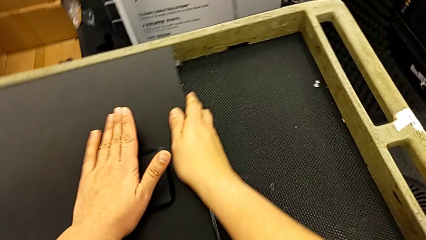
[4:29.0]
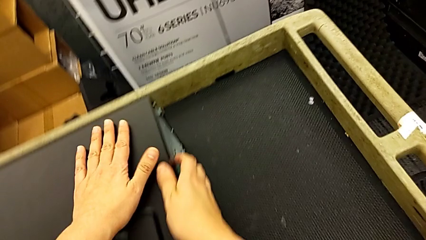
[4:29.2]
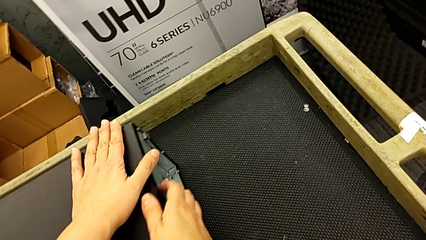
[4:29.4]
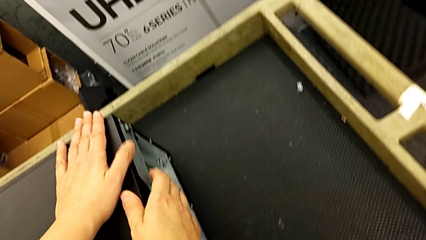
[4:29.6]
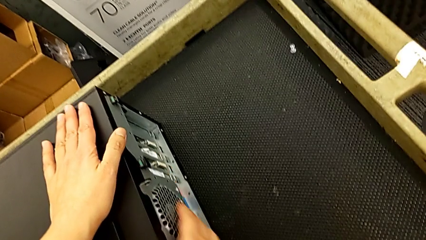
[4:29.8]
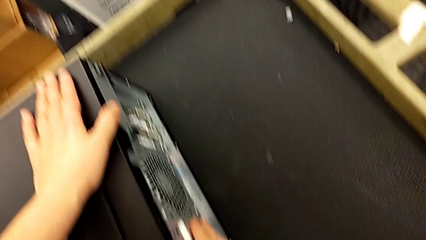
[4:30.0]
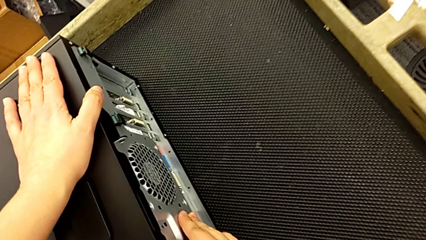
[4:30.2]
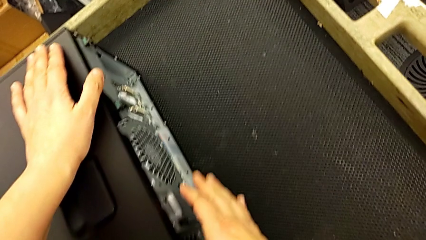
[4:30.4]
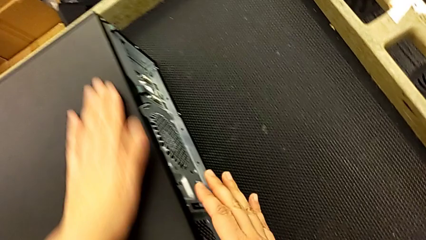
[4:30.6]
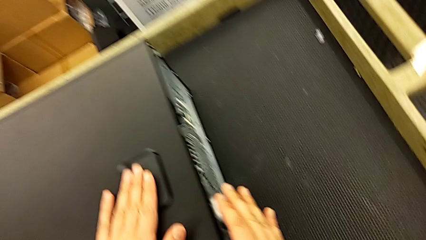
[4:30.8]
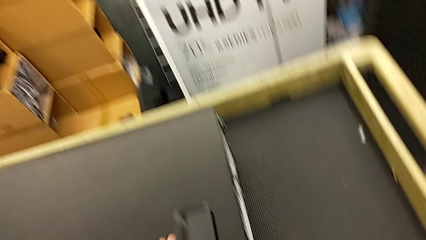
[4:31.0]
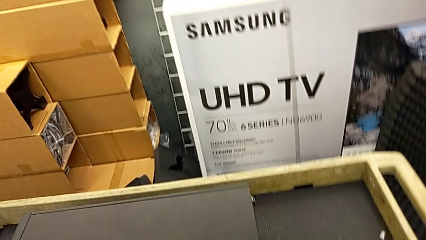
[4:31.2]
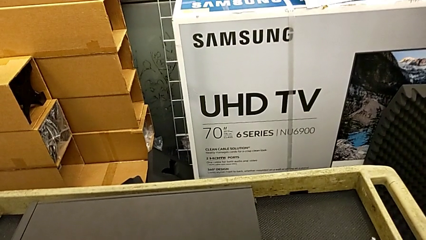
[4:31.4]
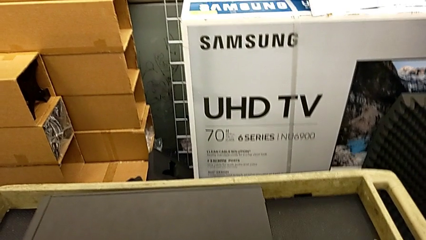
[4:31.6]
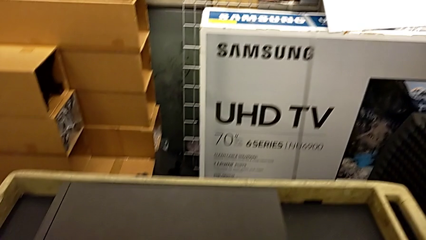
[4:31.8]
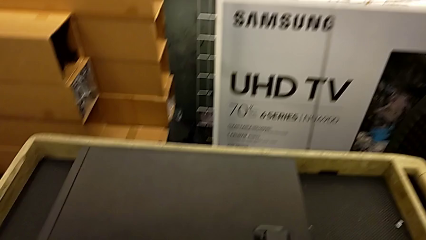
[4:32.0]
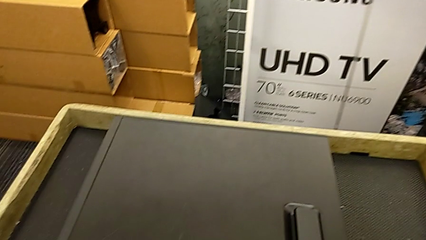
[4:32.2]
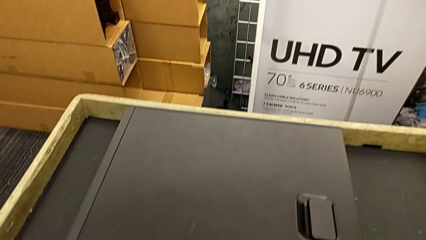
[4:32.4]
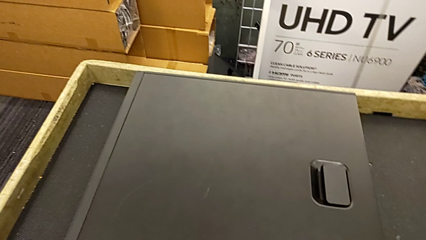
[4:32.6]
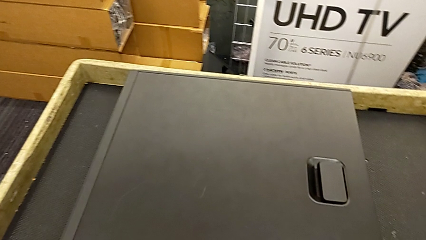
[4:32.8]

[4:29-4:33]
The camera wearer is closing the computer tower. They keep closing the cover.

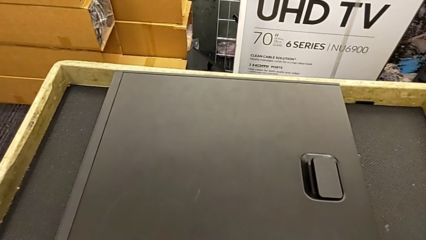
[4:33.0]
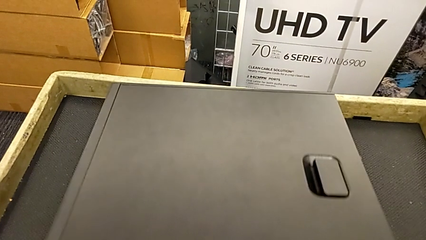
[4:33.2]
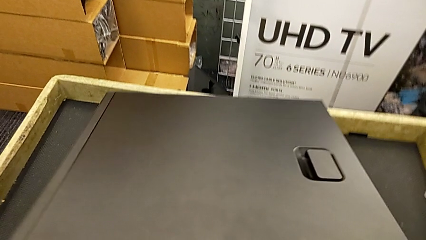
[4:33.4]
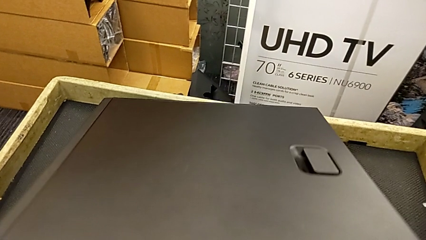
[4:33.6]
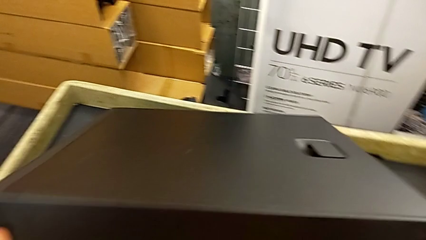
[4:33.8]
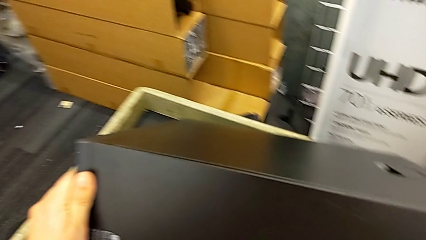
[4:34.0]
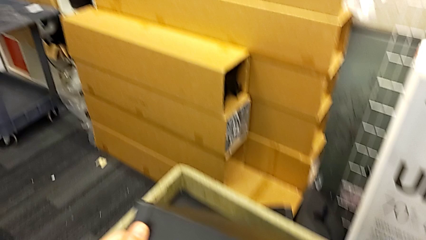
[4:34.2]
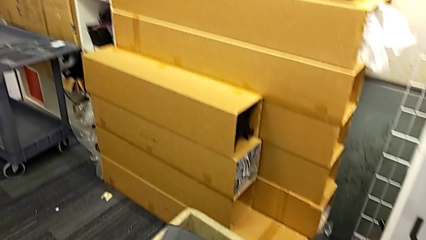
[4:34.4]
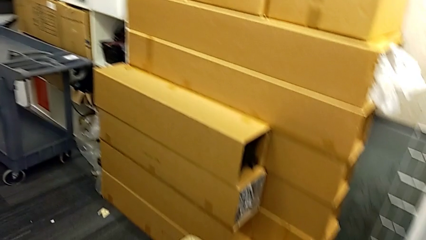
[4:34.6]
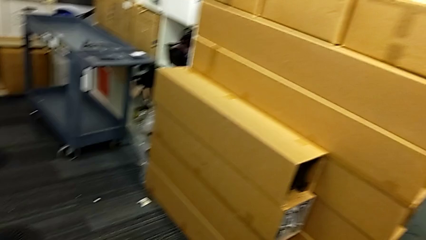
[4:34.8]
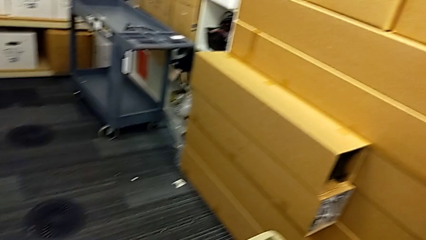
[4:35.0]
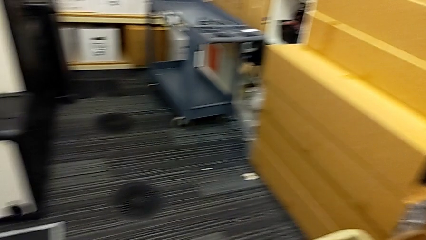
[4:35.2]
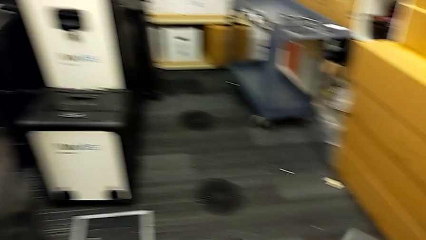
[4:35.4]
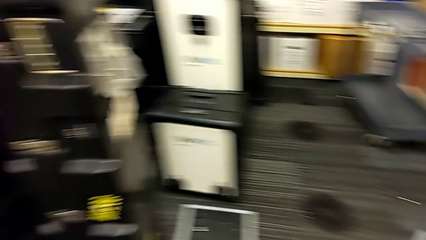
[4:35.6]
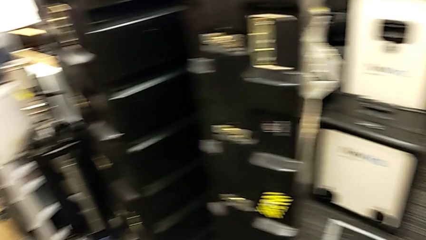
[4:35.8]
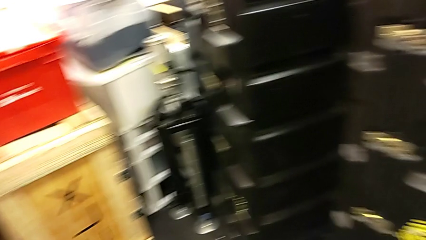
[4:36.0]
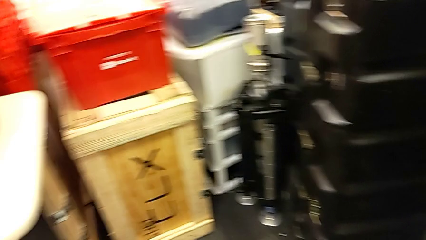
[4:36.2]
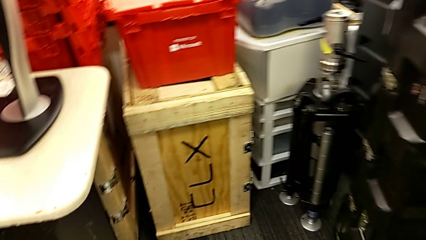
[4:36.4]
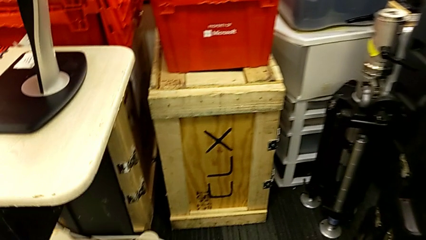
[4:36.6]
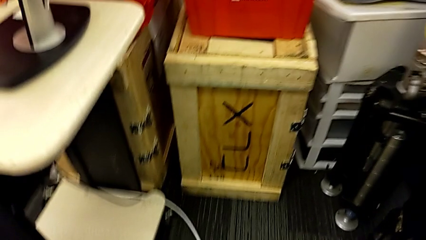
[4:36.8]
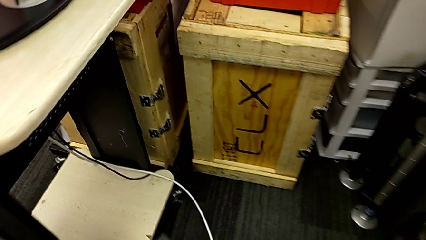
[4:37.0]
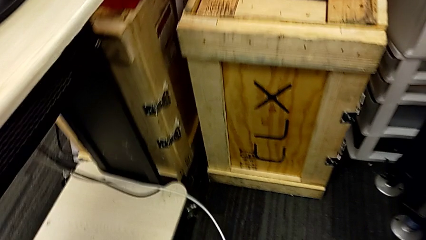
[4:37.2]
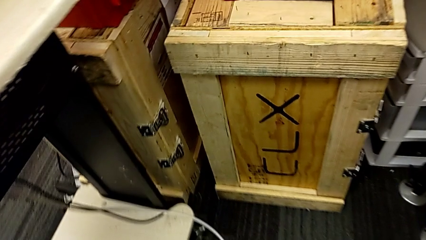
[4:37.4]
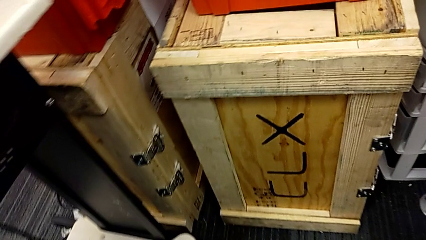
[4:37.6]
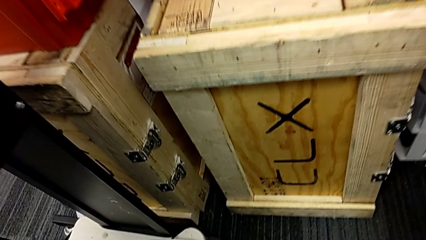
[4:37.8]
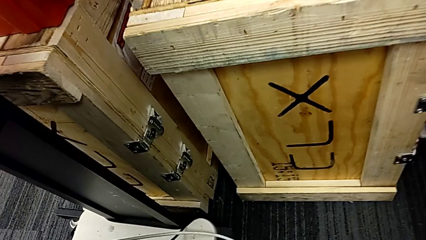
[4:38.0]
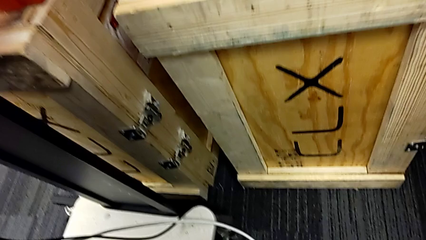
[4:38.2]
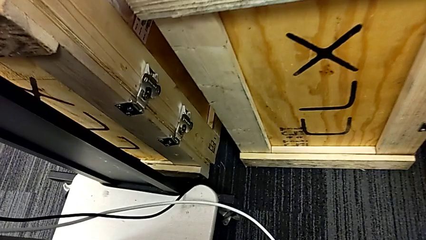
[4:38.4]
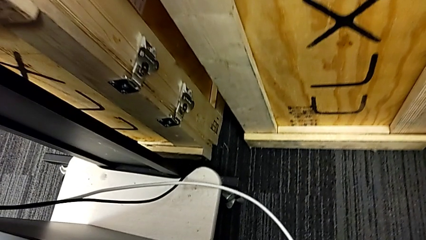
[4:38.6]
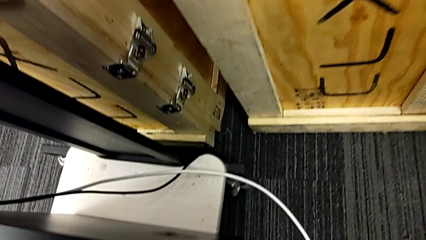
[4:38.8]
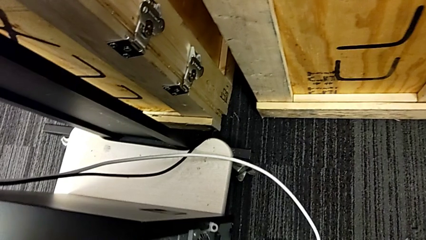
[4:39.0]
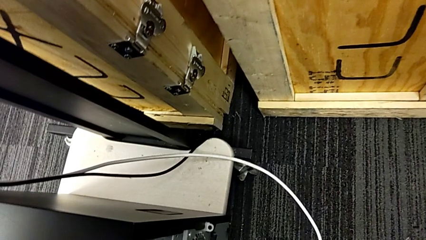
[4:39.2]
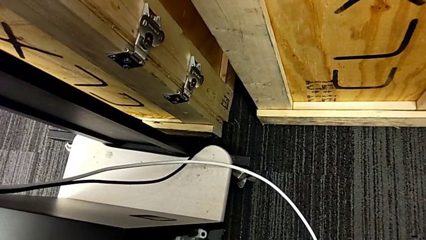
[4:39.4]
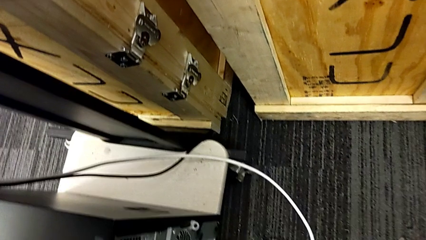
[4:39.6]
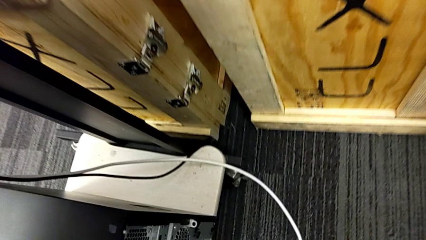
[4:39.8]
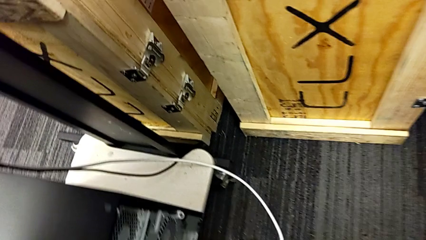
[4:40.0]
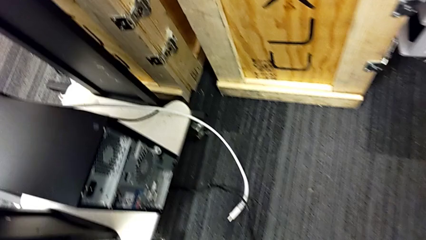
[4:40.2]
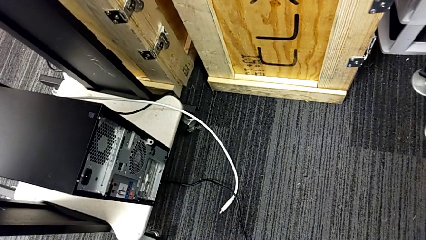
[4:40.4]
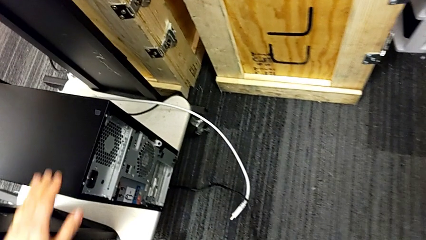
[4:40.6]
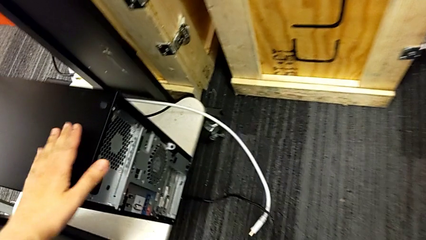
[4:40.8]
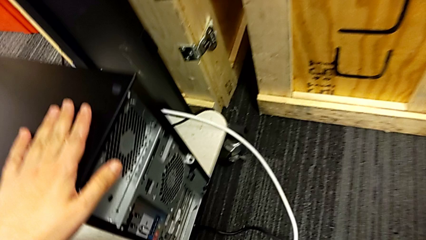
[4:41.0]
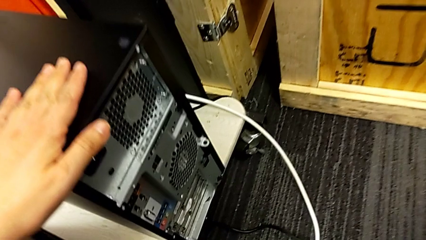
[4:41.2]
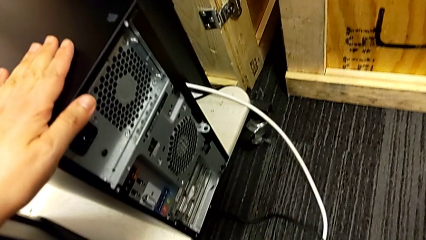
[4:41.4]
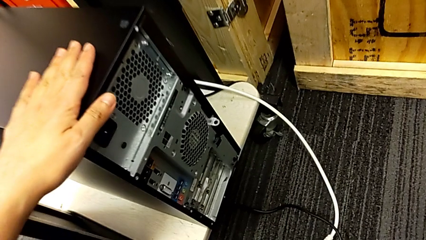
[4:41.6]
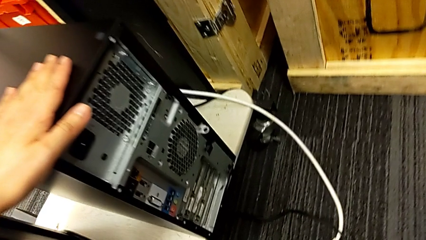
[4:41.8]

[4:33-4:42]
The camera wearer places the tower in the computer furniture. They grab the computer tower, lift it and place it.

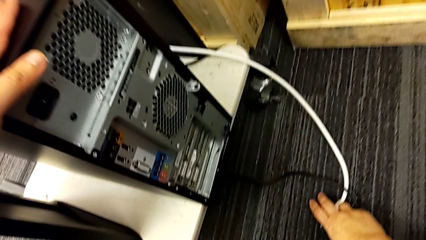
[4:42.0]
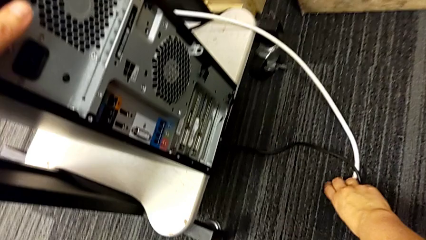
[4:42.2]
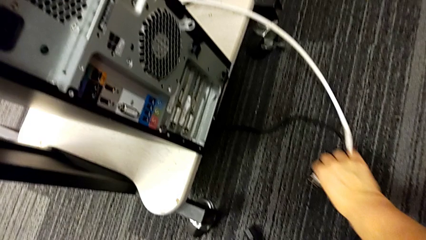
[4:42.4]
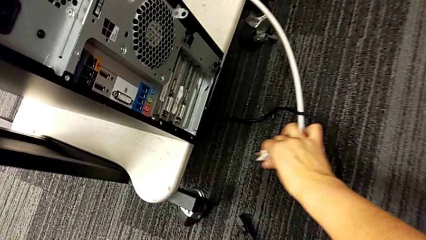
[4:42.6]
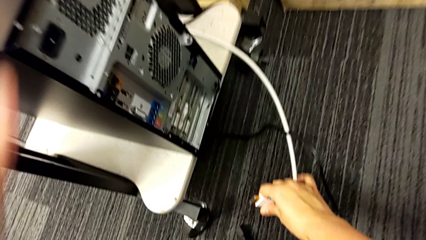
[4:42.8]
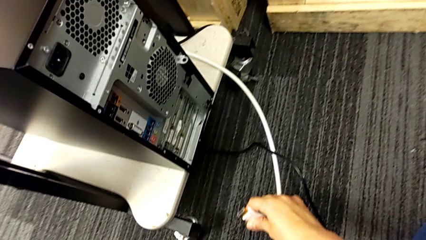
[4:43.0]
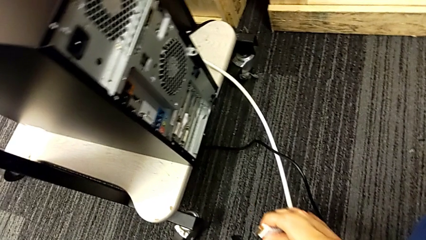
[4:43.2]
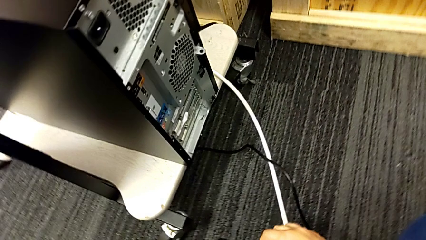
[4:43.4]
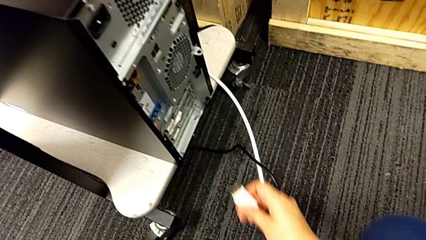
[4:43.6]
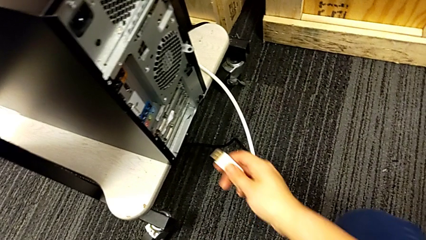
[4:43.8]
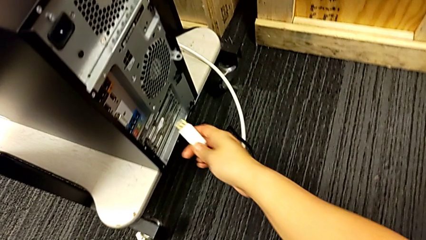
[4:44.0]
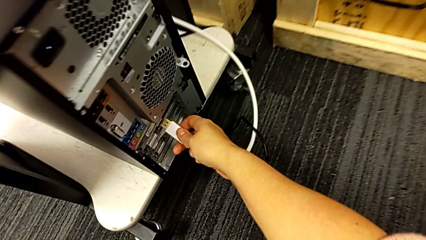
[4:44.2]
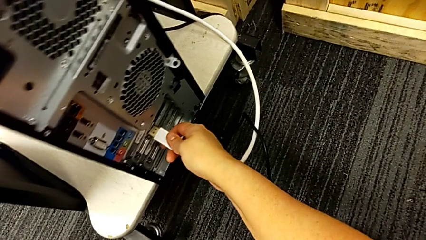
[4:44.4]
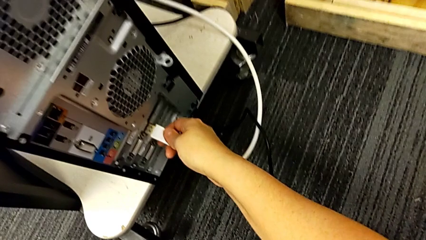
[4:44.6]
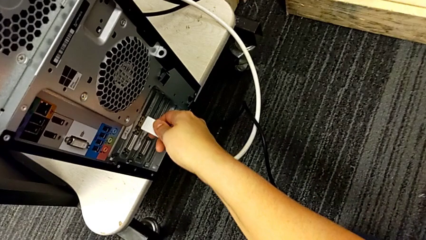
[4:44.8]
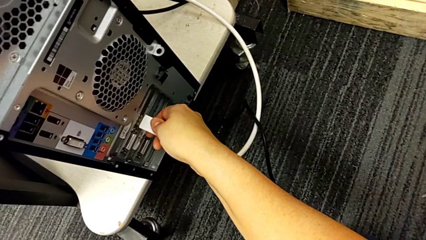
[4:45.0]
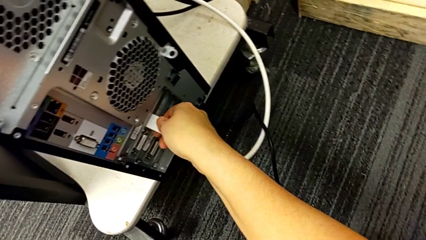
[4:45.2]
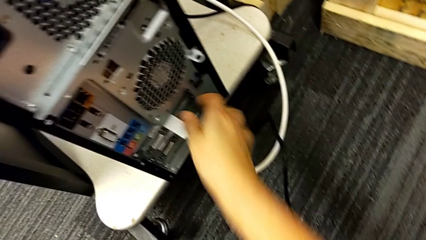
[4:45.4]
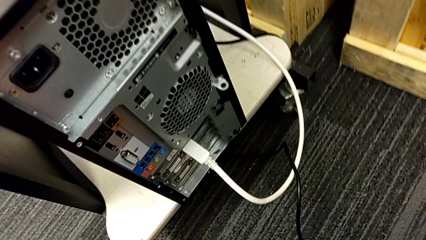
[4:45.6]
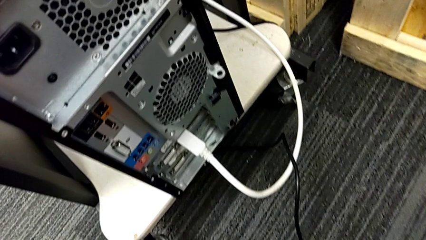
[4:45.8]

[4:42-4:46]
The camera wearer is plugging in the HDMI cable and the power supply. They grab the HDMI cable and assemble it.
